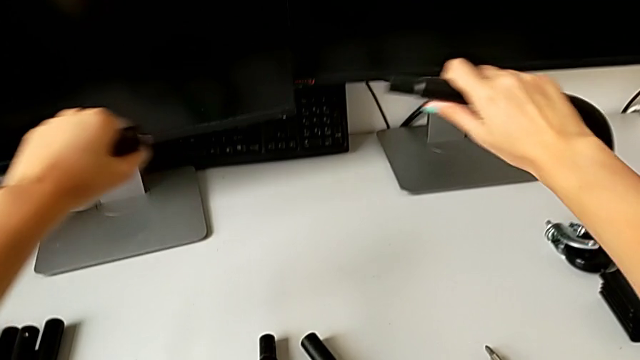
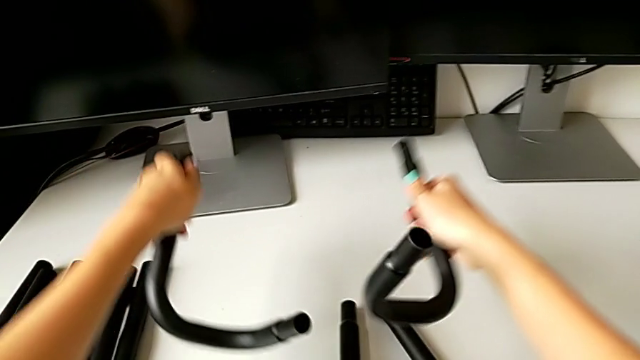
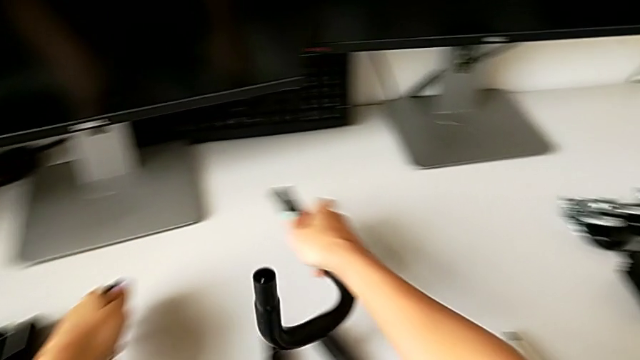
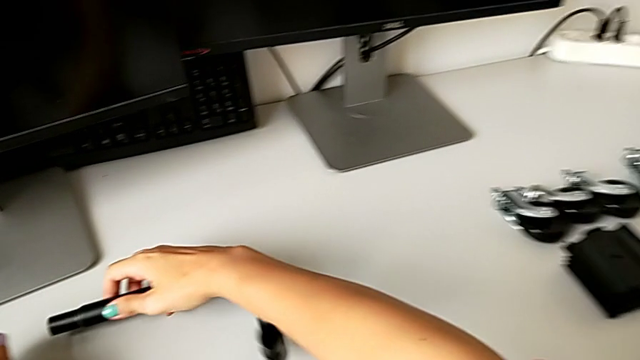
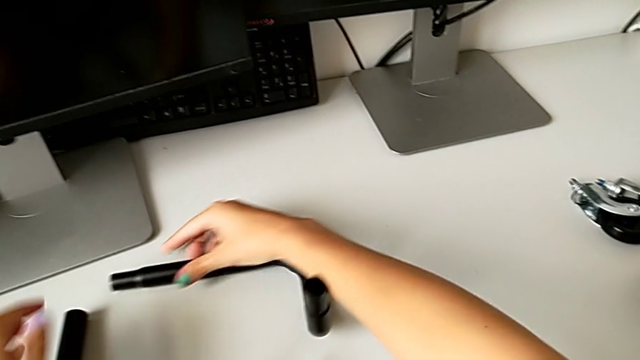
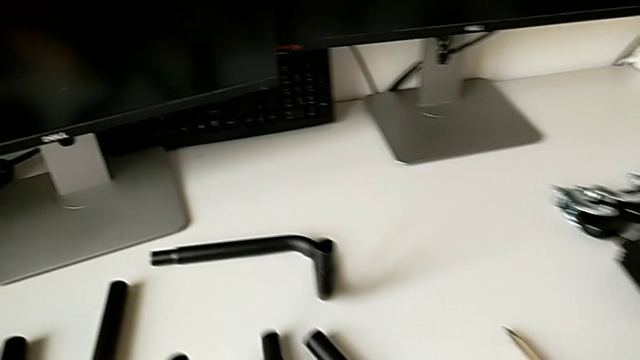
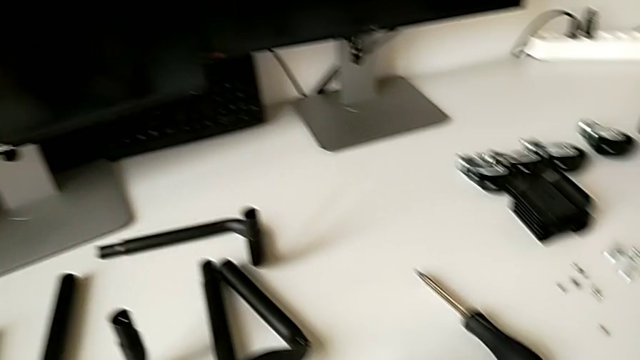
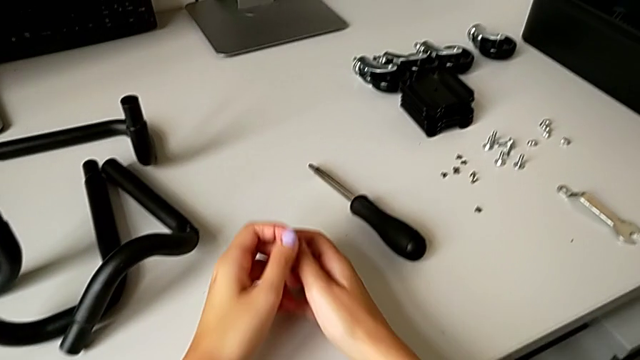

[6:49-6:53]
The camera wearer is detaching the legs of the base frame. They place the second half frame.
